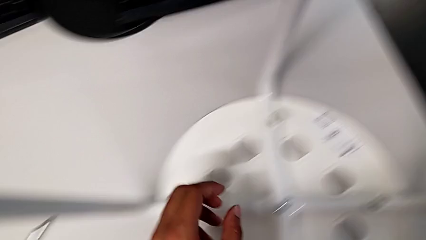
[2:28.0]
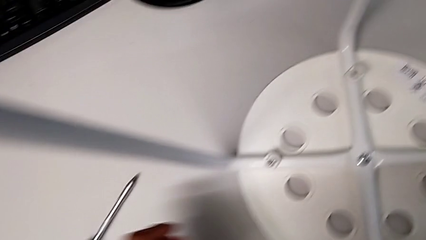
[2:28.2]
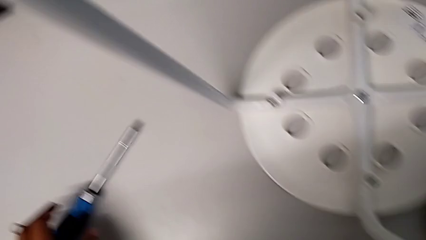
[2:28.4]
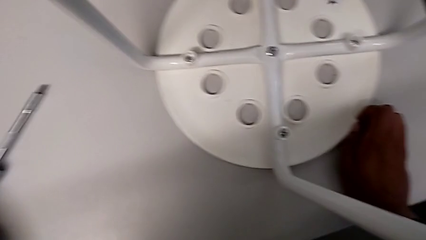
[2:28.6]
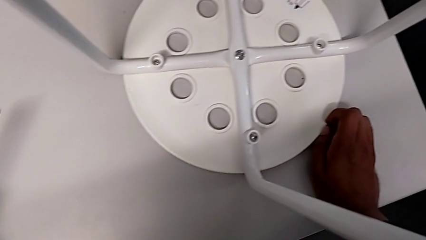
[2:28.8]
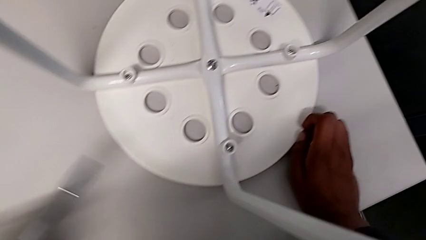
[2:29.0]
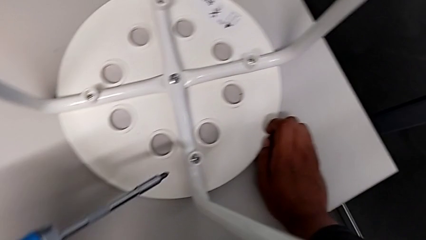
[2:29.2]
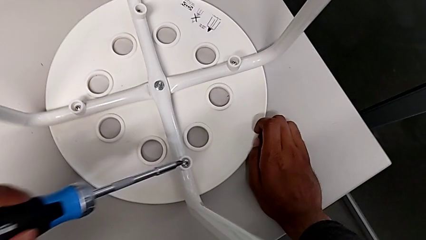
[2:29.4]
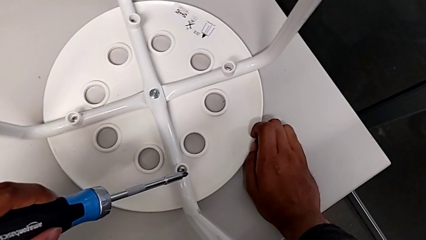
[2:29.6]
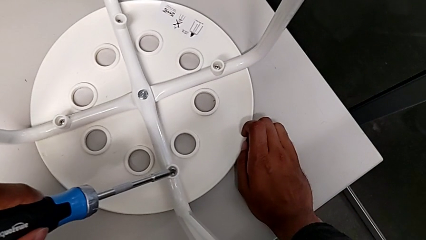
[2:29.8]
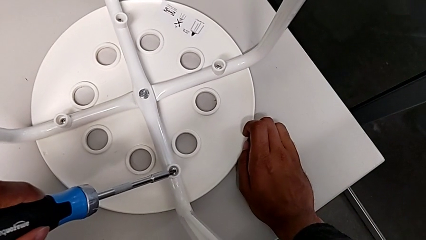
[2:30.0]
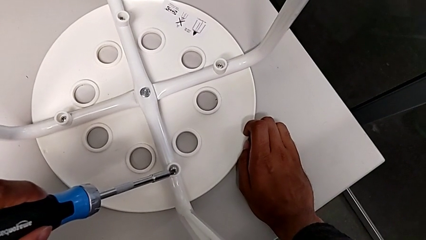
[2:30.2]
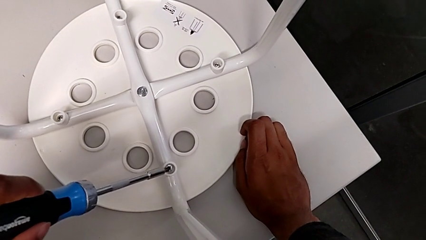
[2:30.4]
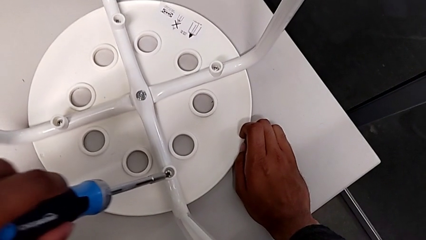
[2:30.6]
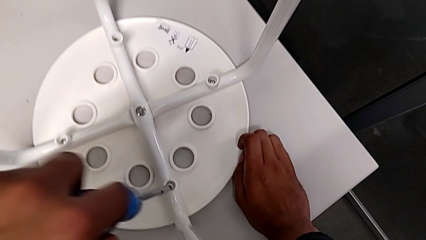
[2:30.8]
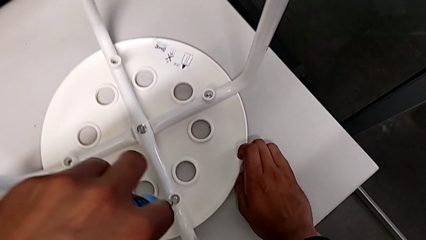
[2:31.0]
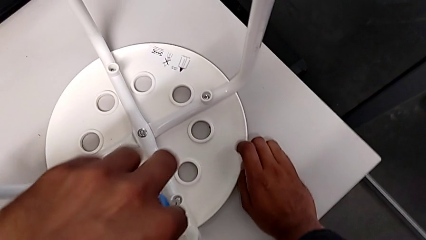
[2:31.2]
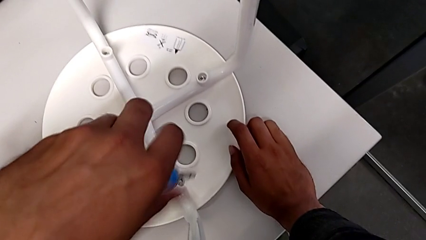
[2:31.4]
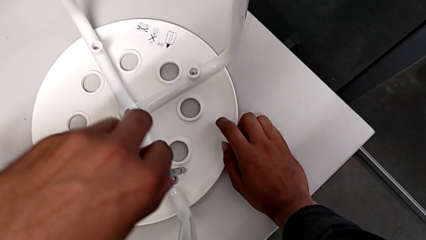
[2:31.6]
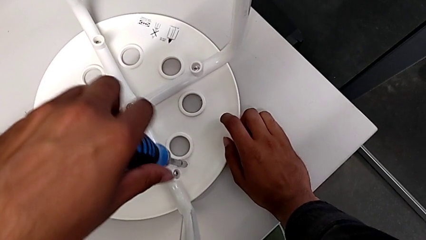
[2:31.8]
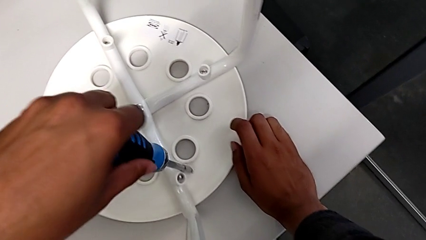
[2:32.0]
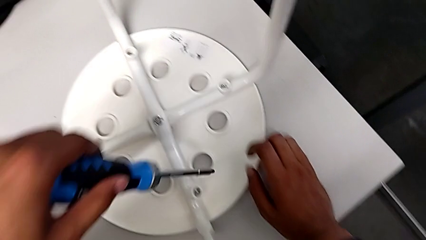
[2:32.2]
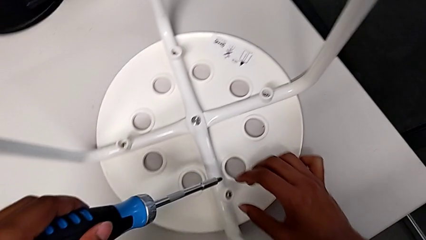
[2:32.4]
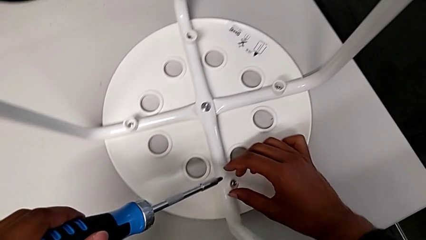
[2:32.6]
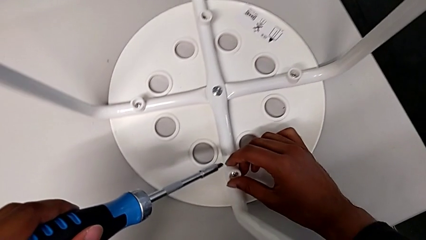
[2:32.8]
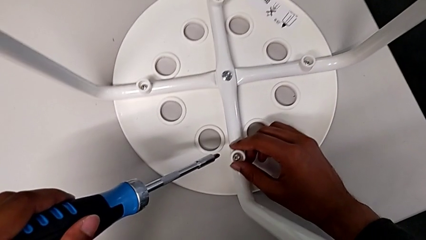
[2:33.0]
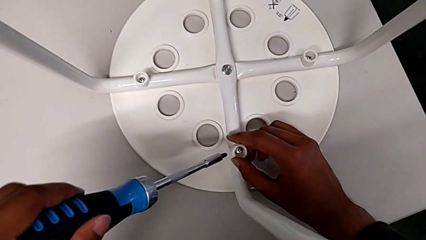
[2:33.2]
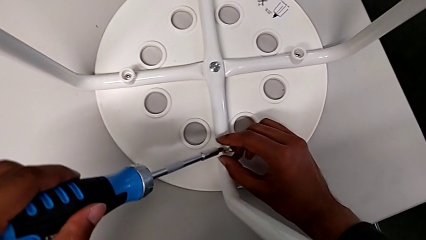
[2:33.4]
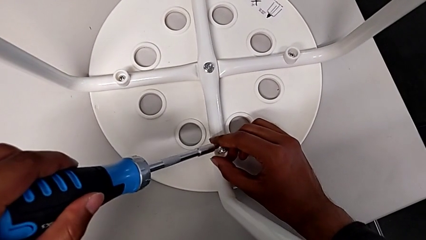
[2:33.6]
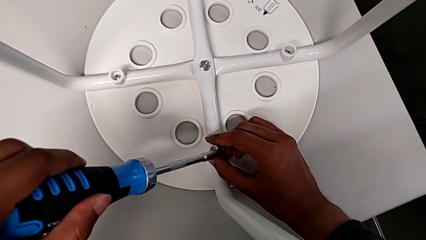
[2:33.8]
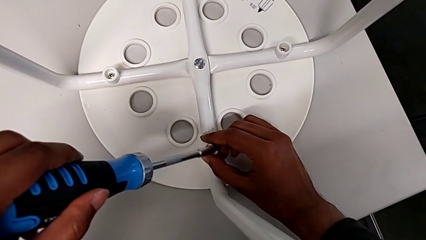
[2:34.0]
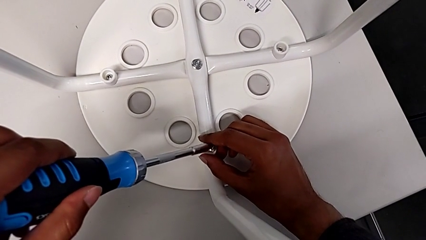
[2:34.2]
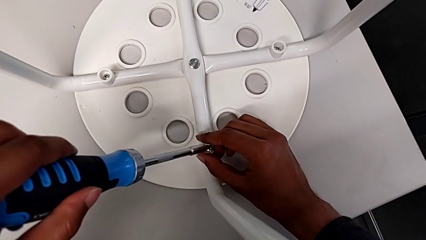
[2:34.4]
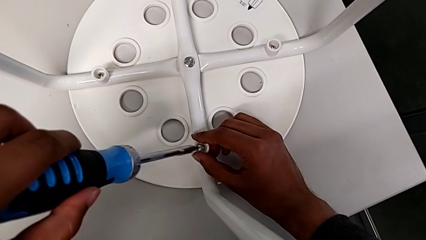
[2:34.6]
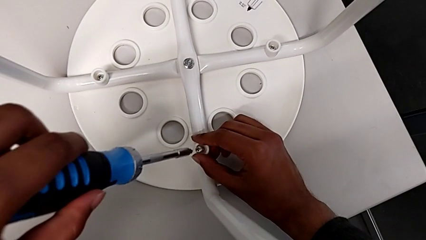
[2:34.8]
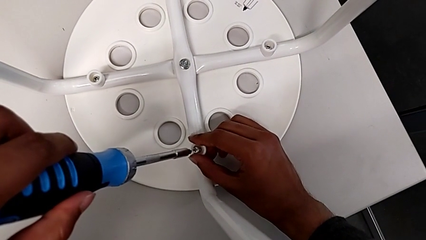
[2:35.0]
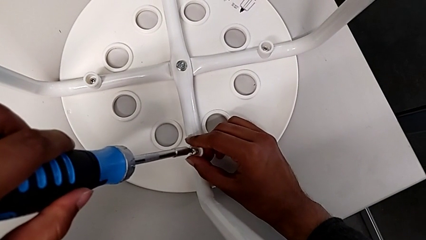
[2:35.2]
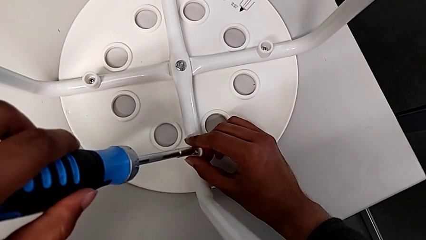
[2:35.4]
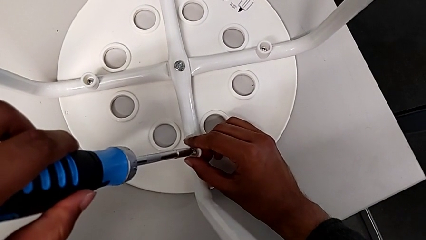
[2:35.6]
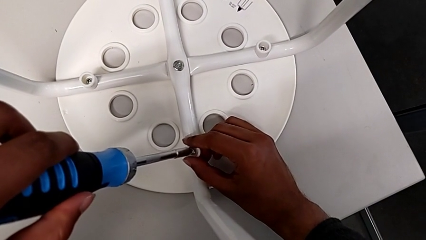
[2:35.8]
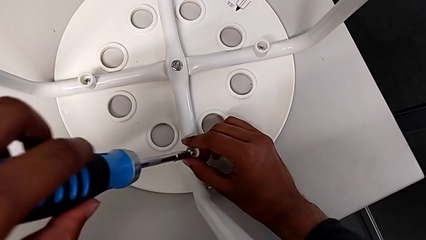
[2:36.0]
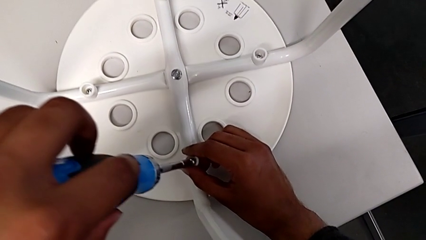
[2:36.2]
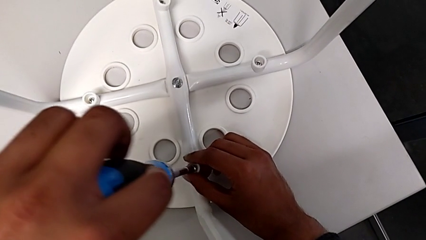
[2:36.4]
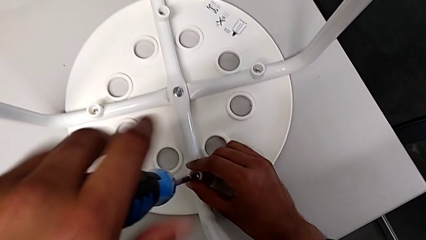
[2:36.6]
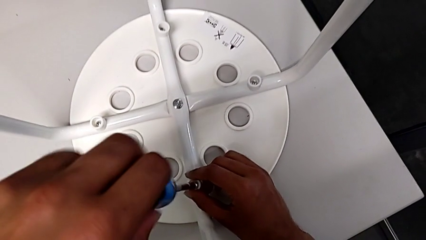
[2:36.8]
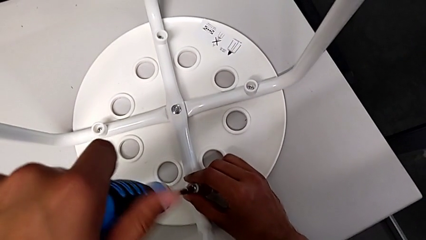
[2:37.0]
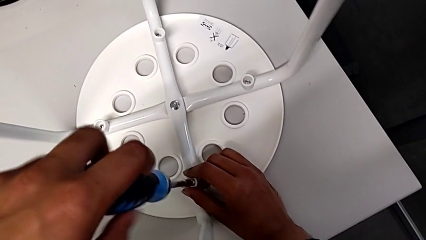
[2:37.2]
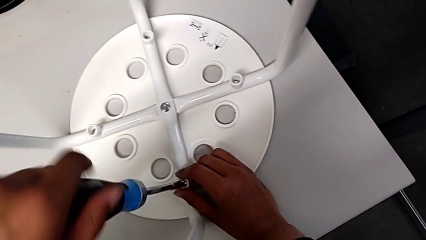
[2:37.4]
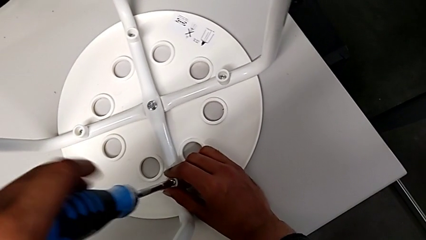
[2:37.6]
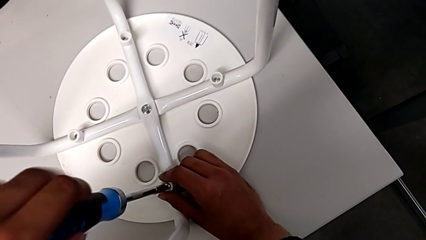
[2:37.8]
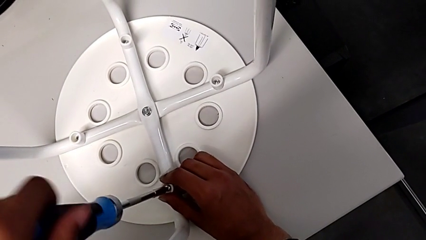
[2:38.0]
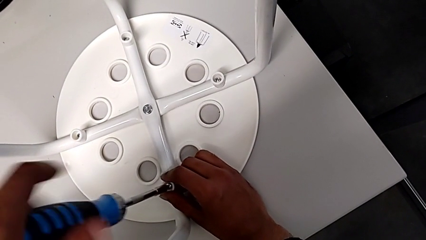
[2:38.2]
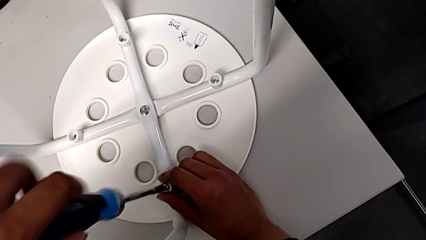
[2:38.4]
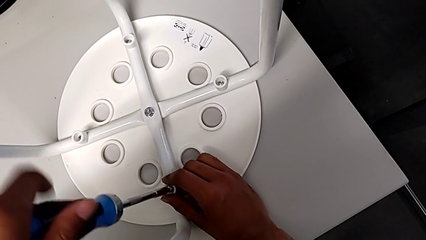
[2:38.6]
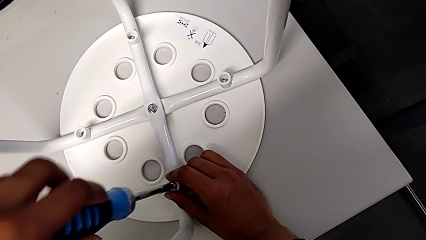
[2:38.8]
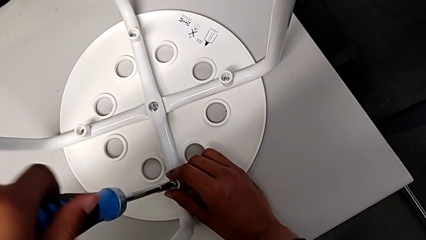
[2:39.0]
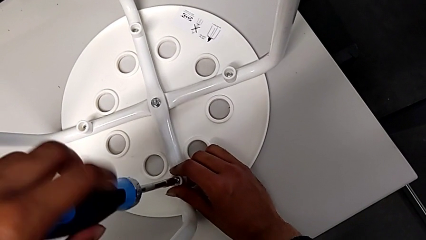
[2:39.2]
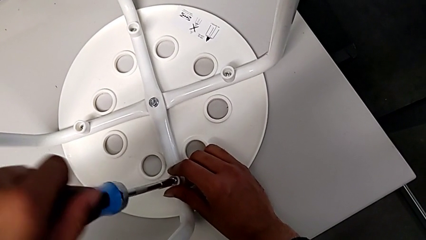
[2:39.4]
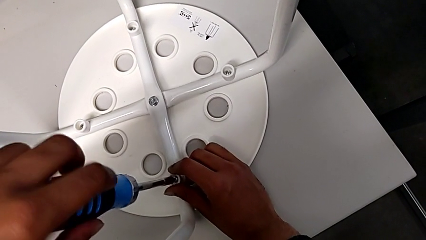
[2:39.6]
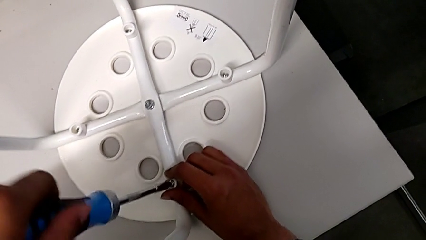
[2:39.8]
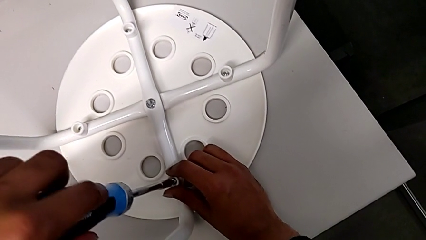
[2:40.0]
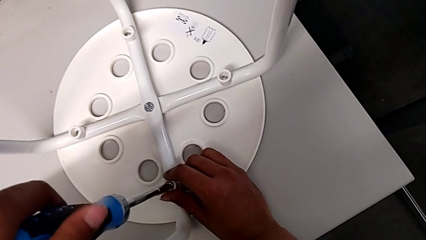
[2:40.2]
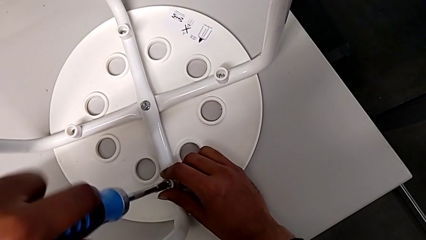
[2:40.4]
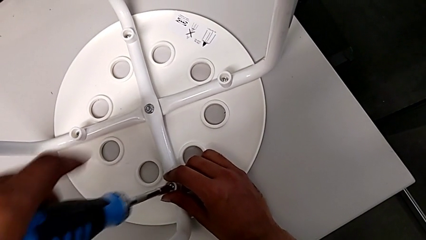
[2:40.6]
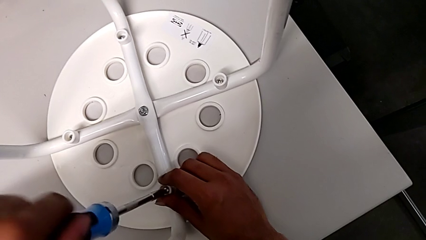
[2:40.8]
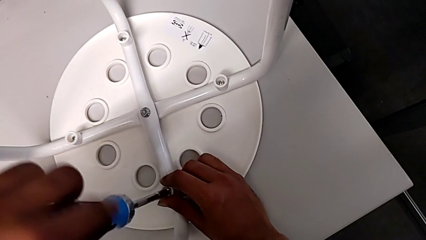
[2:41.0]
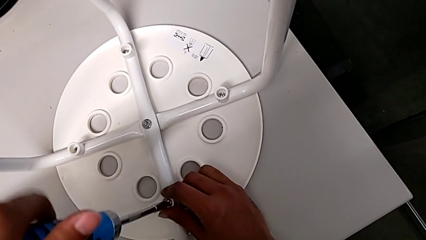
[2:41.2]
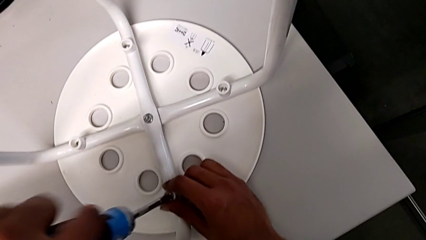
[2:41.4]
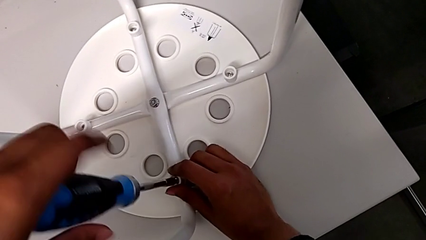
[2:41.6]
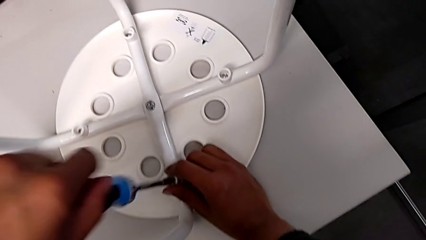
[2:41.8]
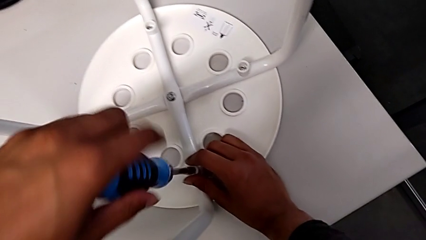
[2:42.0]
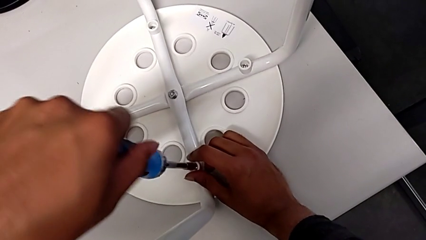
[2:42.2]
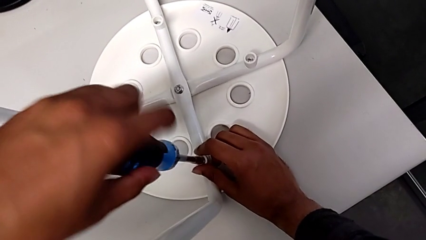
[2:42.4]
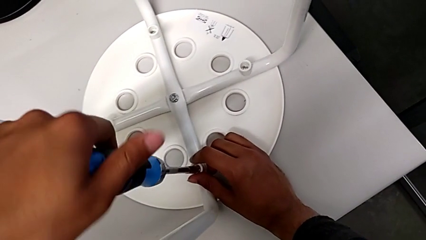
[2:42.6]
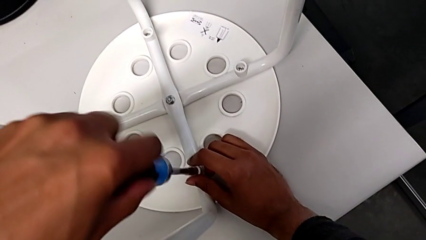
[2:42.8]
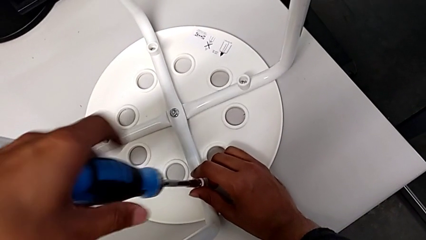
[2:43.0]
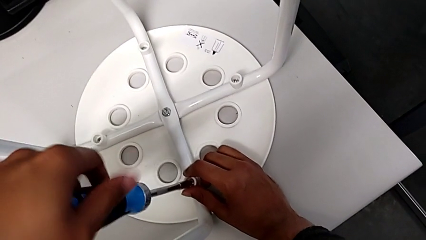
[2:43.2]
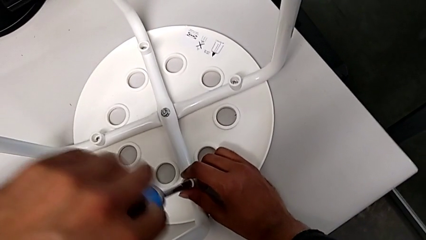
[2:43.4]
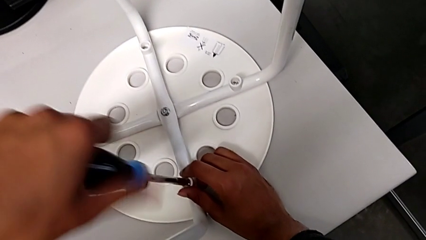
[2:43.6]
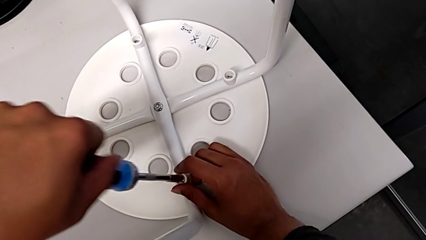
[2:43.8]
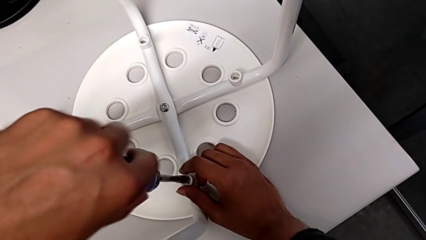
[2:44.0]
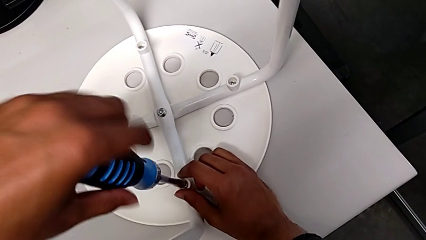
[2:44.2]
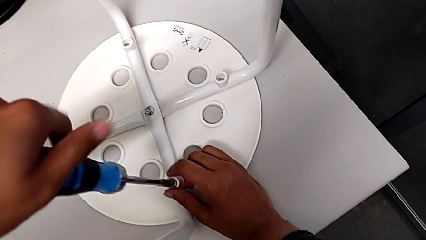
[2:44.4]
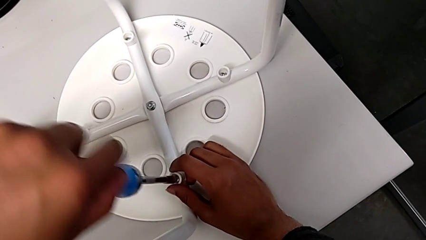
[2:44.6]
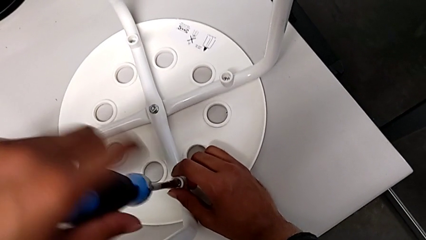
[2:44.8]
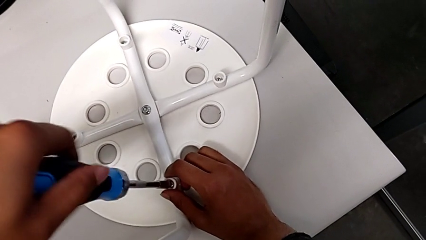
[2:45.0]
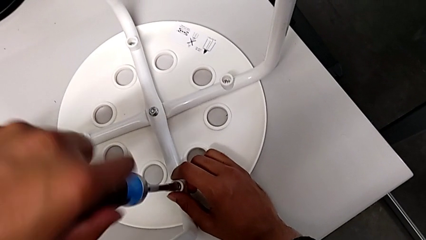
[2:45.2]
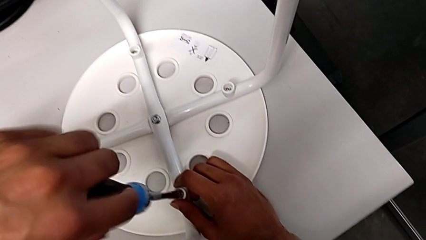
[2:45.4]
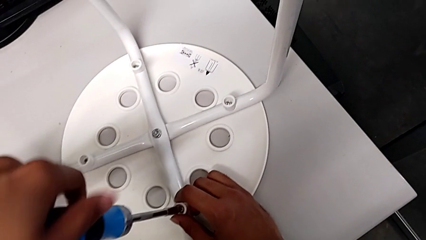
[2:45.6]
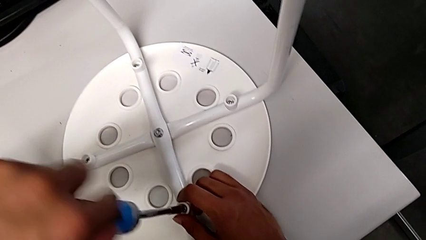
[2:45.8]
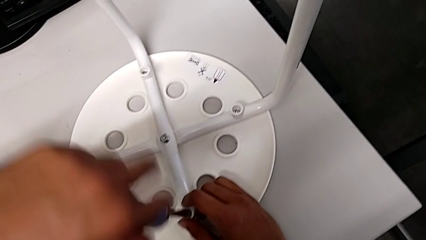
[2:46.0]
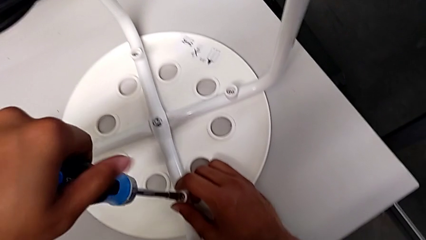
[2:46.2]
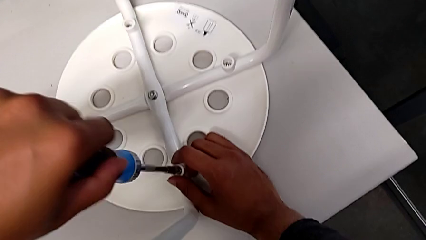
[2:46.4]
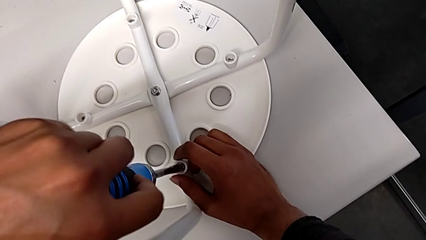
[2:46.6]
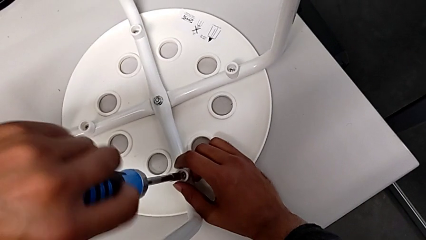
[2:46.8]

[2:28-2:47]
The camera wearer is placing the seat onto the legs. They grab the screwdriver, insert it, wrongly withdraw it, accidentally slipping the screwdriver, align the washer, insert it and begin to screw the screw.
